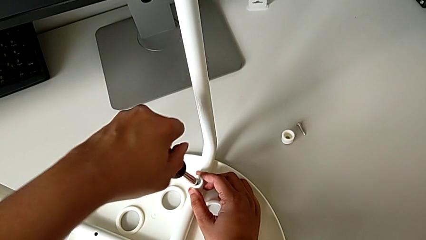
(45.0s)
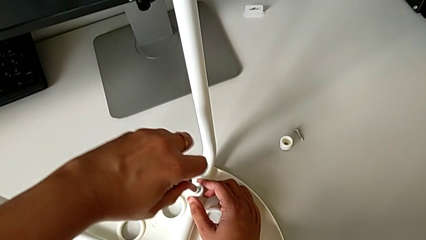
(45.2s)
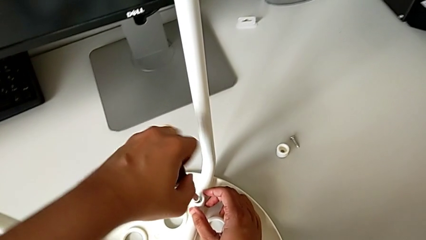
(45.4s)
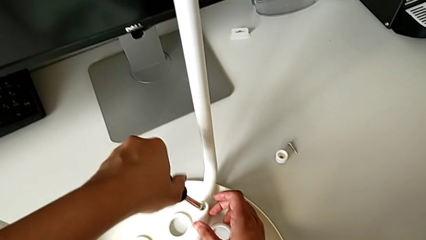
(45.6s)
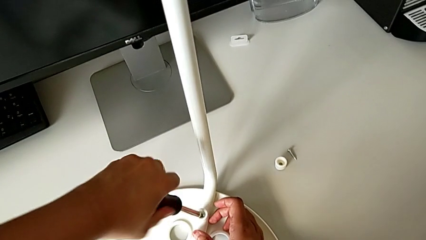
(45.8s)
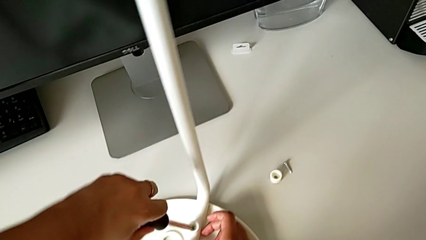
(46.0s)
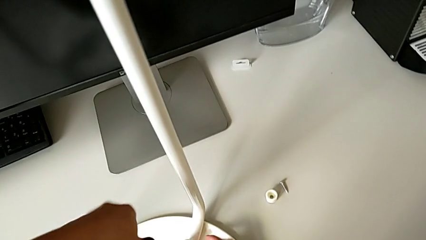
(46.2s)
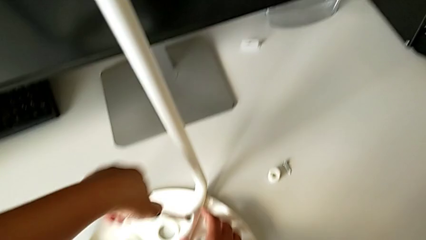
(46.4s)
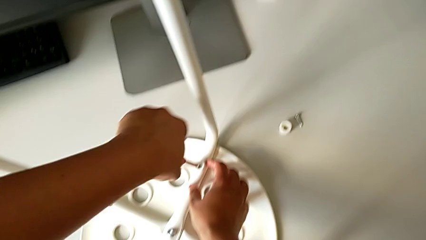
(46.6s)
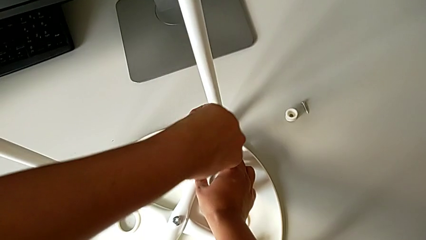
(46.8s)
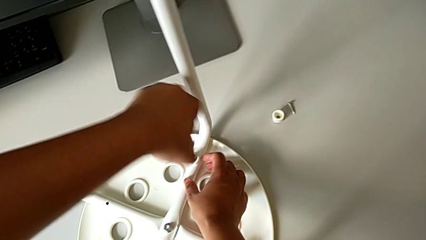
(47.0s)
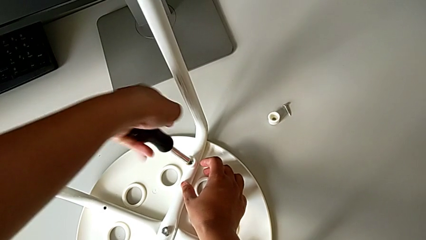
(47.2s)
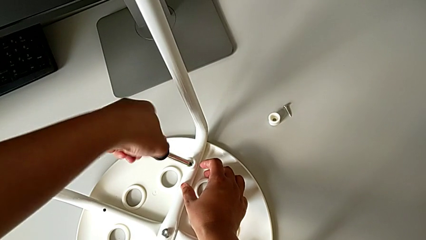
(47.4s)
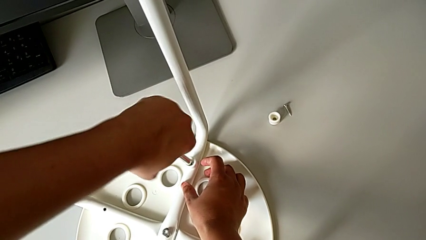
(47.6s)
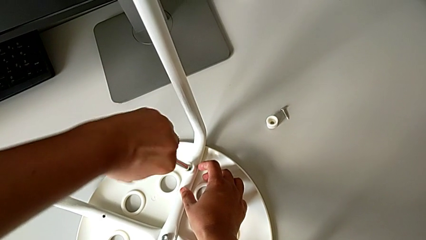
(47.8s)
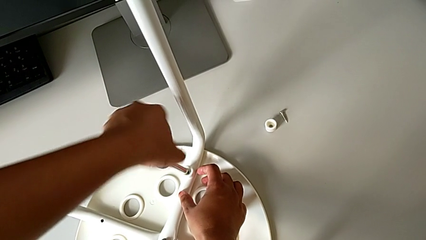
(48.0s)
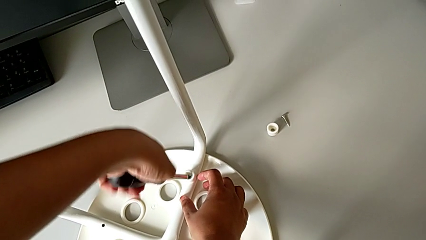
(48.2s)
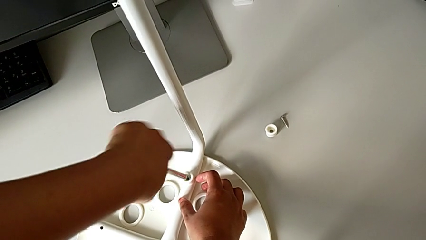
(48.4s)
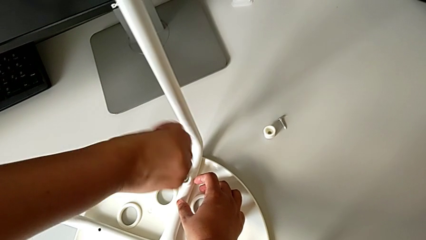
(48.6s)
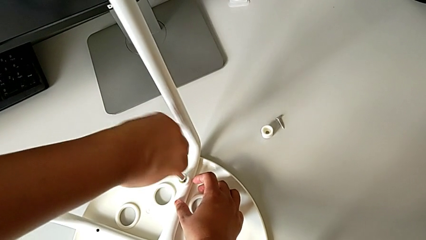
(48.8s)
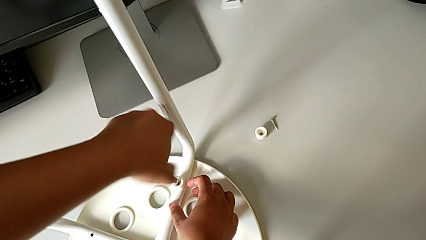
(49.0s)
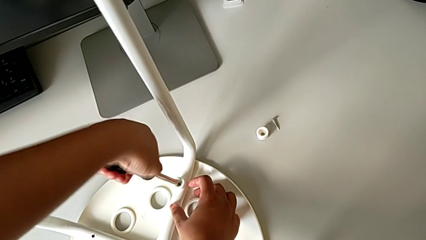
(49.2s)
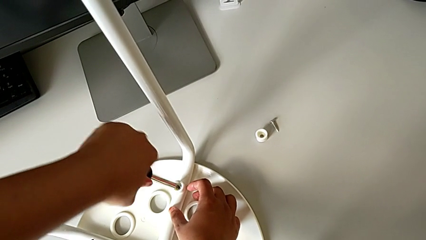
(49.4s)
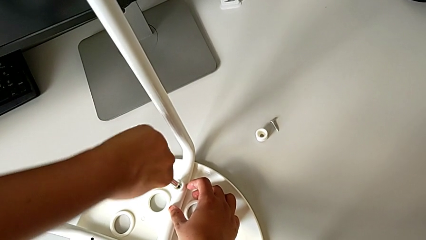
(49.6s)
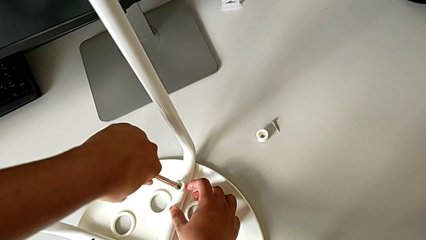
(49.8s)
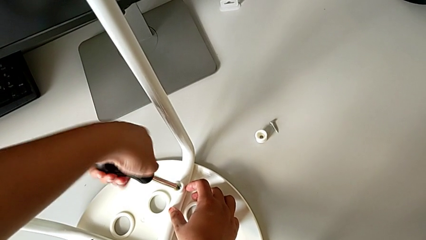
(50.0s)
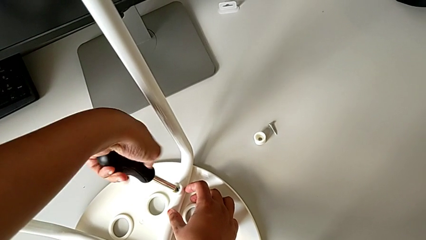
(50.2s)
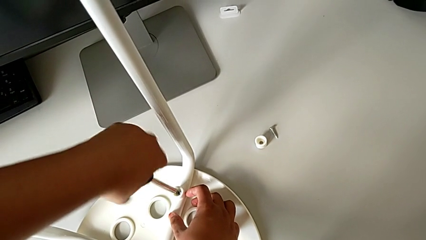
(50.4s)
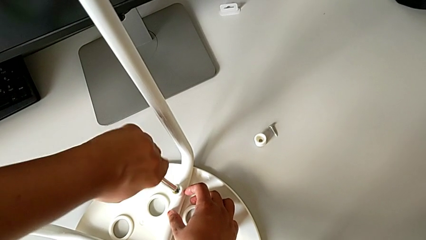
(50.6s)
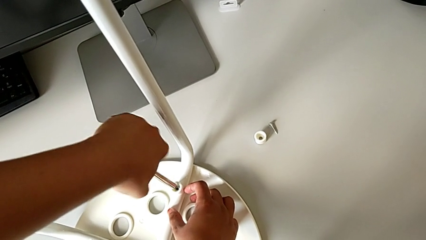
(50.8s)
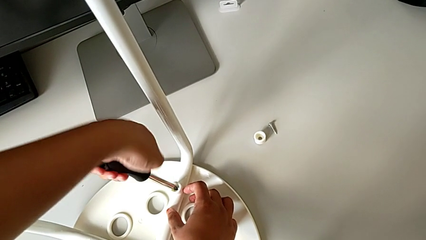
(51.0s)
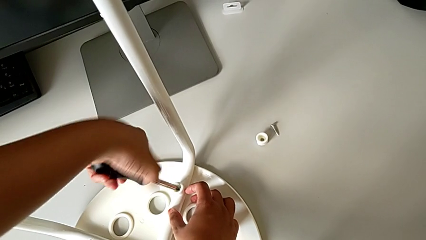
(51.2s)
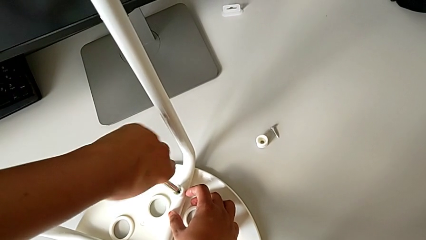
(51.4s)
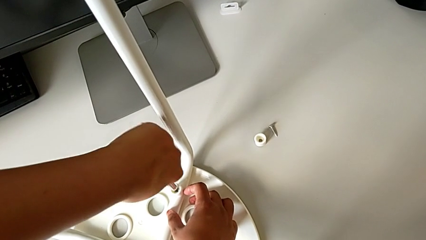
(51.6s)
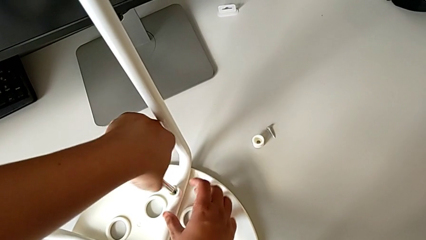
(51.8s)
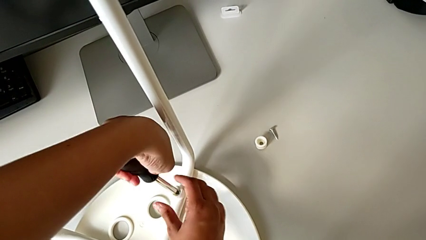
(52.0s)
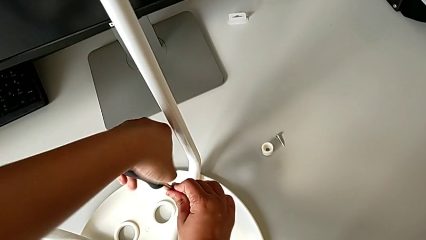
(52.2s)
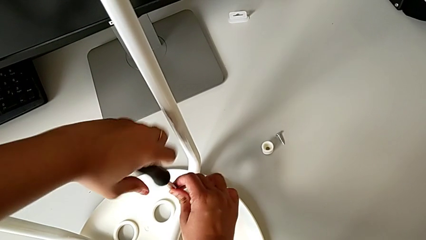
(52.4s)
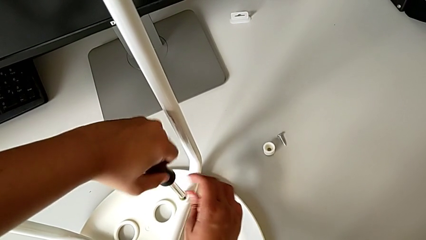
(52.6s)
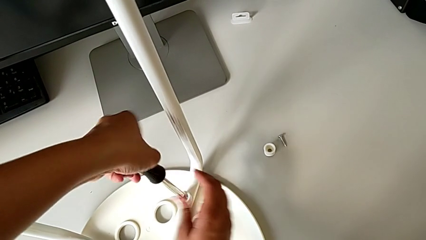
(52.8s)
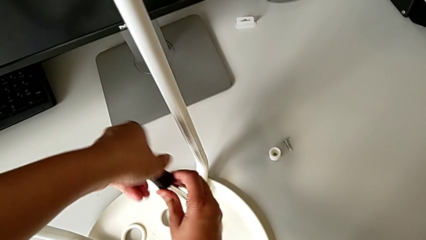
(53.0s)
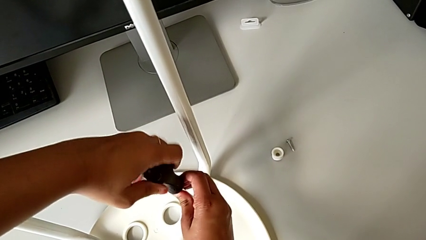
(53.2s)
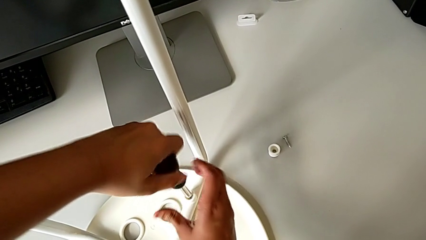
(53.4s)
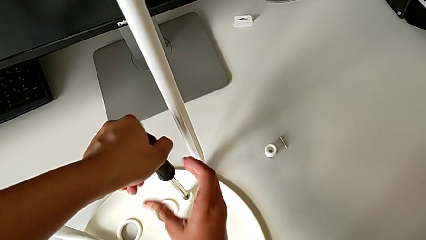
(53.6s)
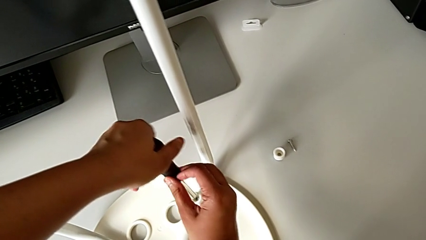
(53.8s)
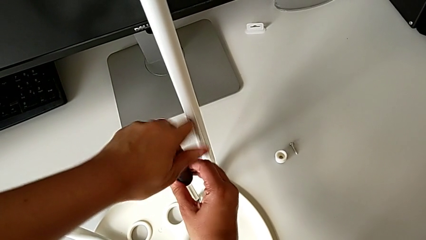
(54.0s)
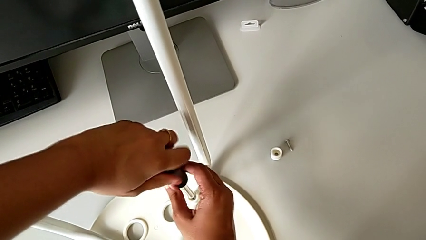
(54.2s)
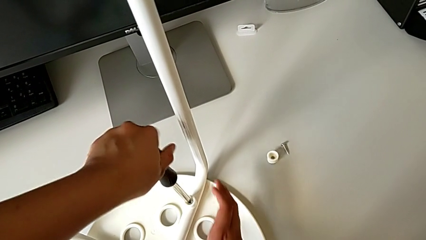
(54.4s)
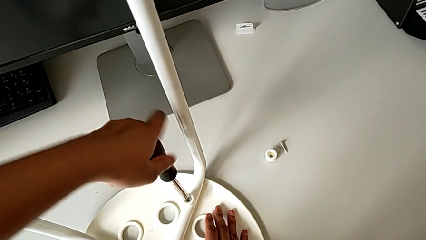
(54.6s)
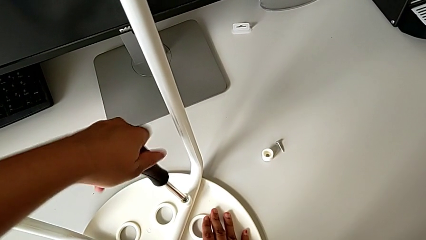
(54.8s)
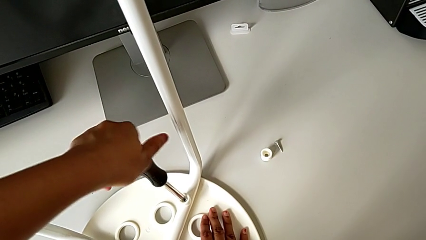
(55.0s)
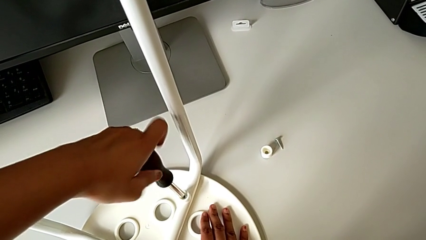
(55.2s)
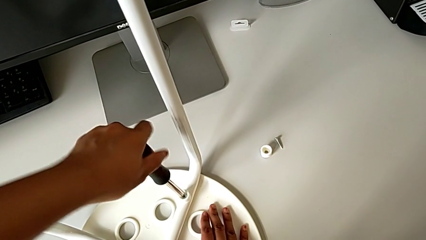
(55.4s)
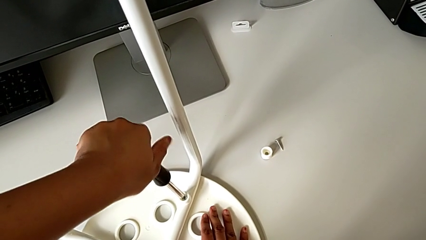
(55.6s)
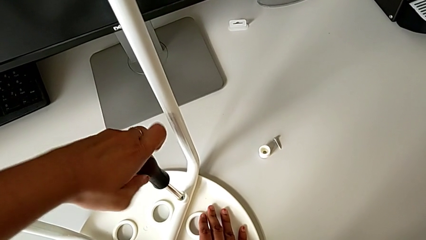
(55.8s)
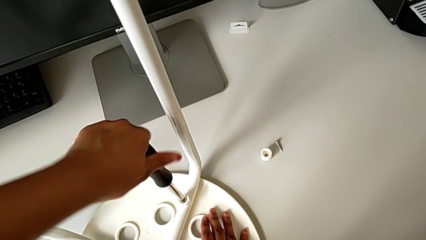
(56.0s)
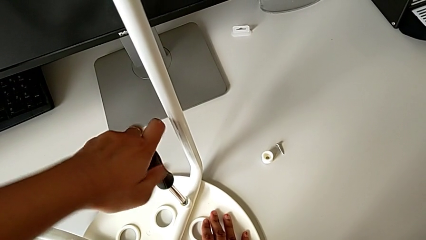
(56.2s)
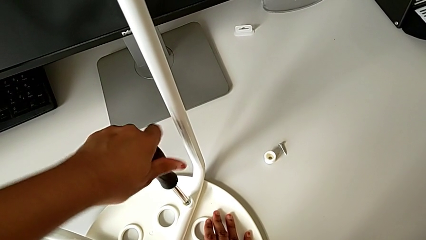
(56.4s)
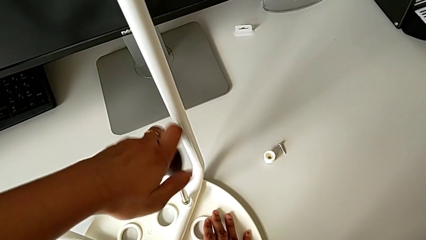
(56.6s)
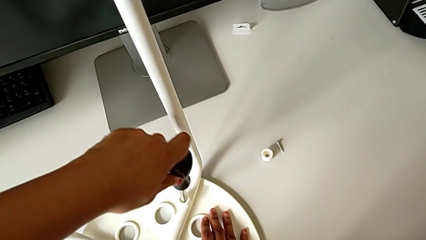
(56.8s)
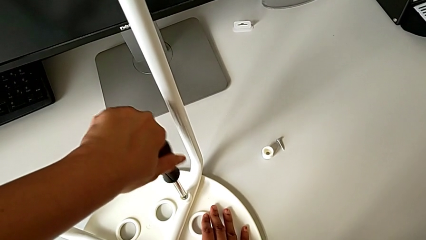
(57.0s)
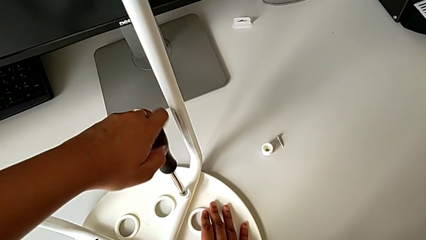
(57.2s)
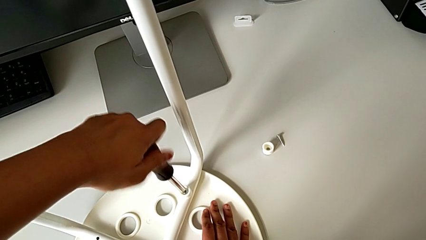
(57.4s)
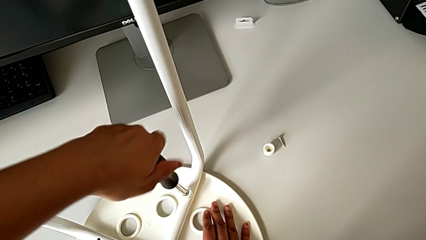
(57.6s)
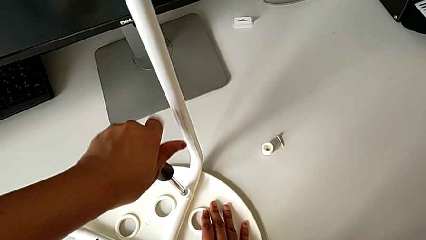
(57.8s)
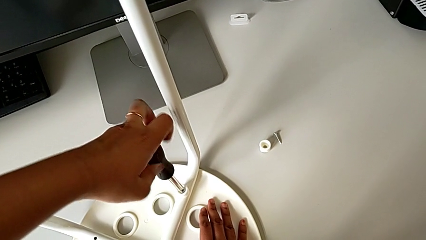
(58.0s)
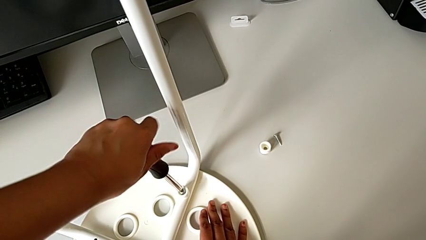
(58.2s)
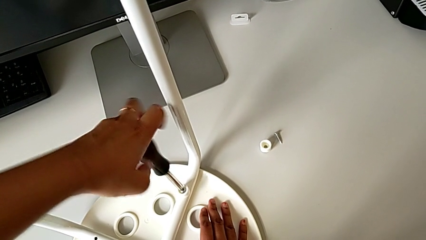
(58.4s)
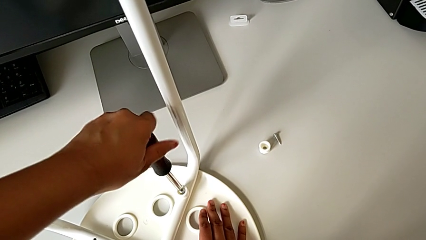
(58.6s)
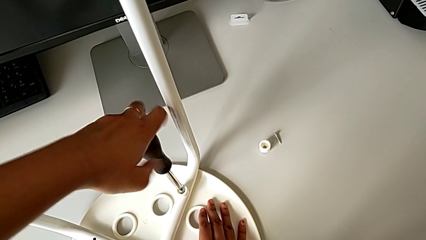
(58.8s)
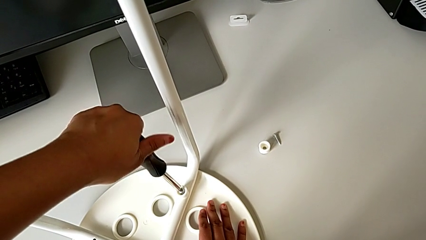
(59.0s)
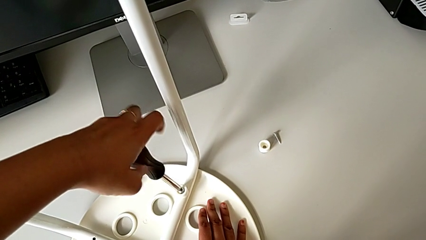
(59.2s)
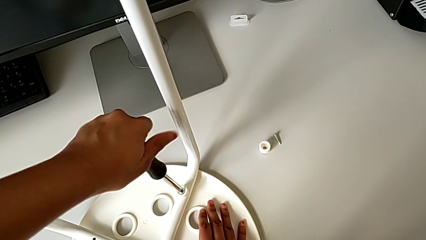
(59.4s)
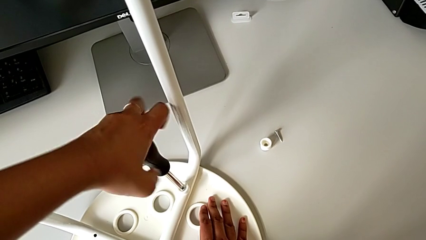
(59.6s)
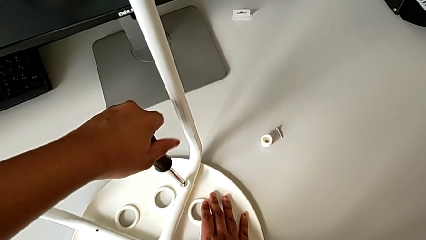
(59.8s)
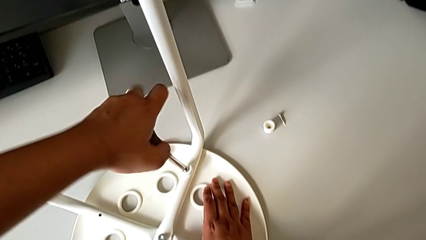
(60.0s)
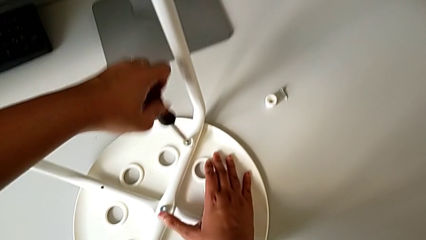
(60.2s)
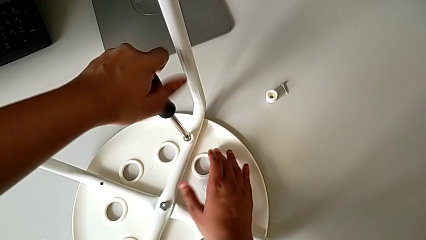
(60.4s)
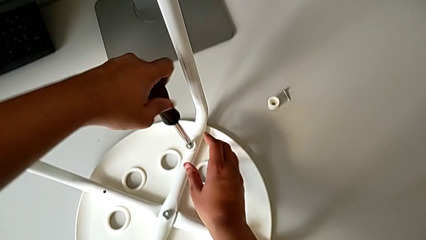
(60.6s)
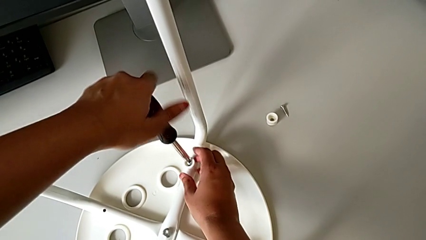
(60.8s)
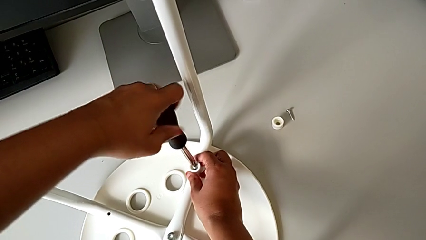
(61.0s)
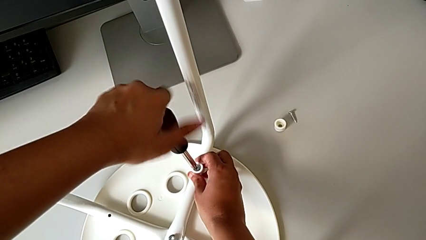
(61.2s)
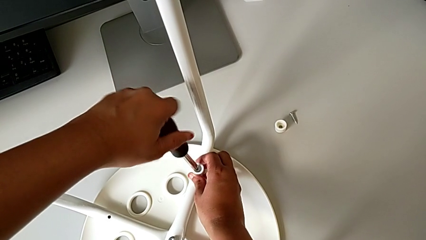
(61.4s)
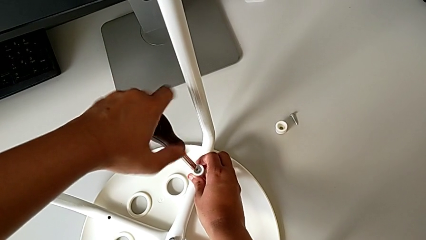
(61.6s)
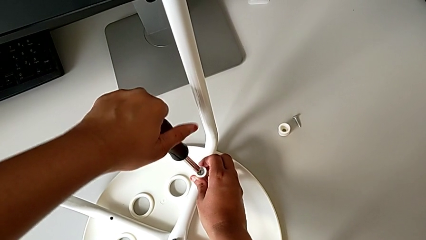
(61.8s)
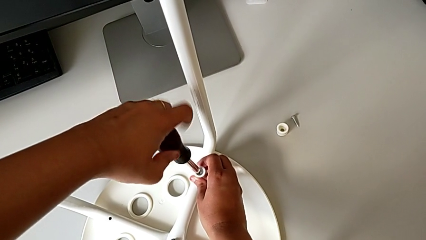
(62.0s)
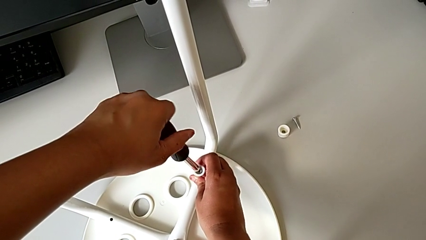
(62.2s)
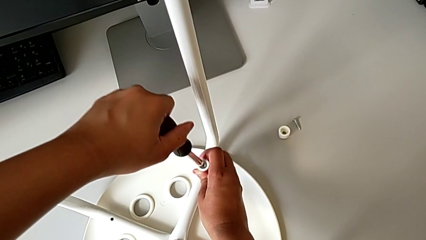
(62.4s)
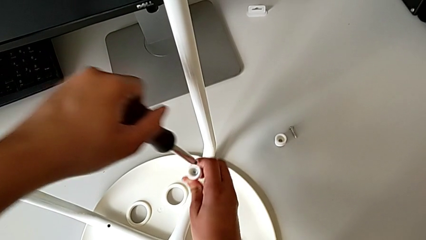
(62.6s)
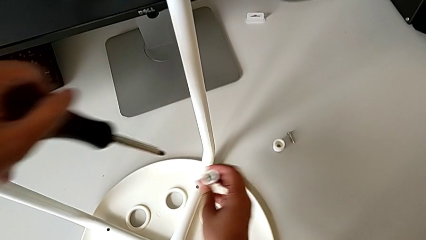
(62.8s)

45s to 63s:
The camera wearer is using the screwdriver to unscrew the second screw. They keep unscrewing the second screw with the left hand and unscrew the screw.
